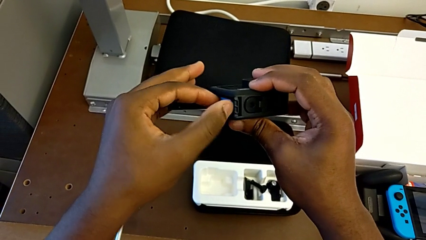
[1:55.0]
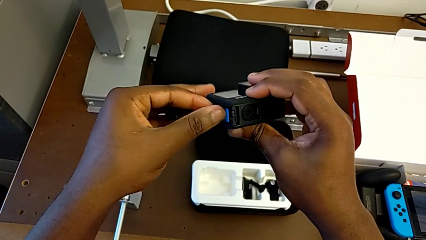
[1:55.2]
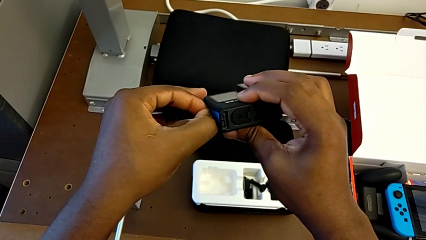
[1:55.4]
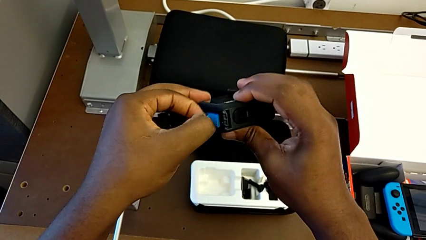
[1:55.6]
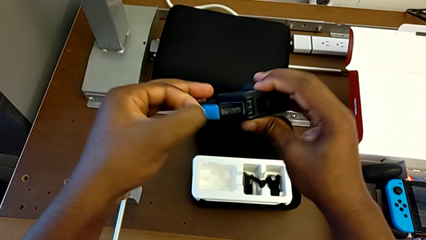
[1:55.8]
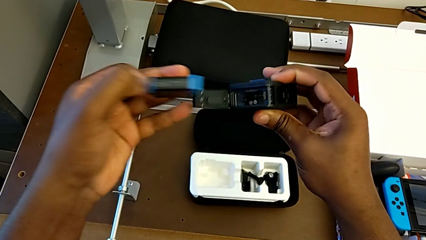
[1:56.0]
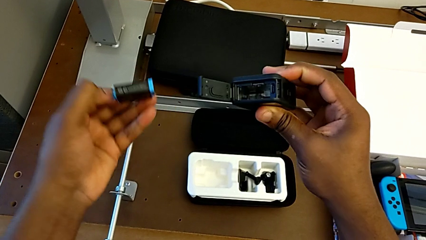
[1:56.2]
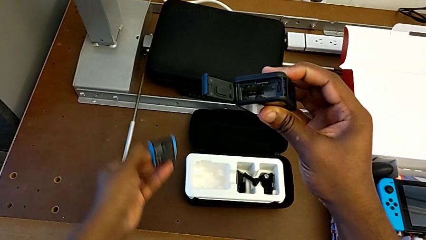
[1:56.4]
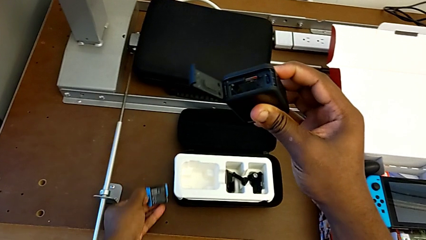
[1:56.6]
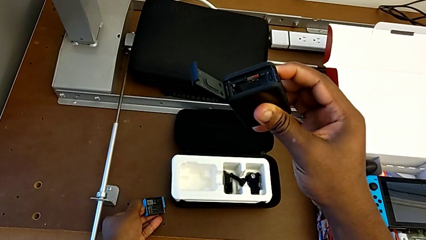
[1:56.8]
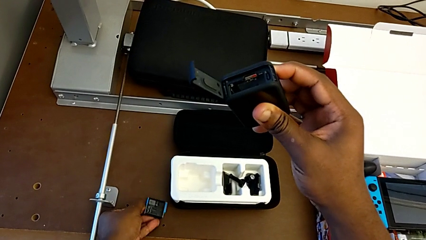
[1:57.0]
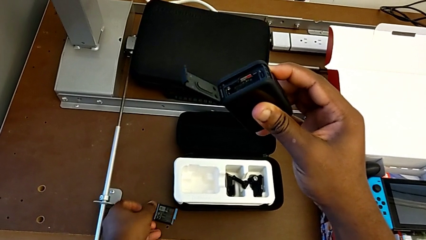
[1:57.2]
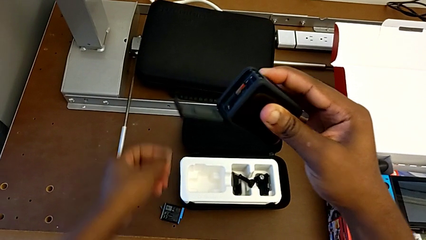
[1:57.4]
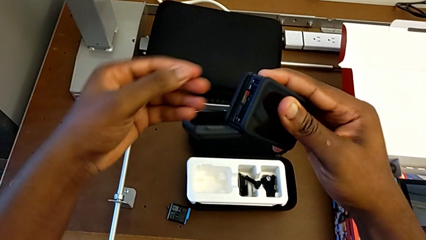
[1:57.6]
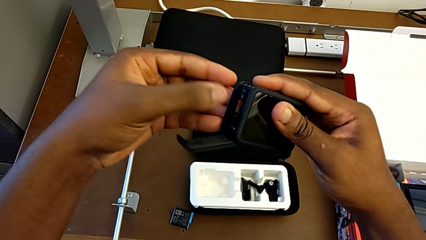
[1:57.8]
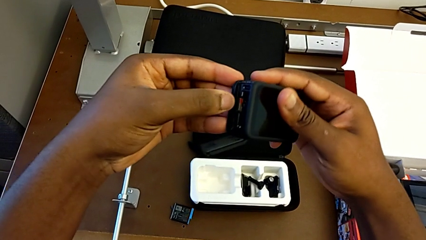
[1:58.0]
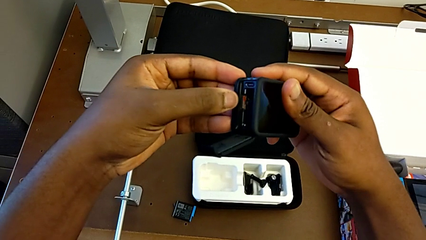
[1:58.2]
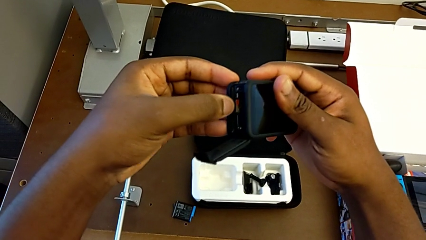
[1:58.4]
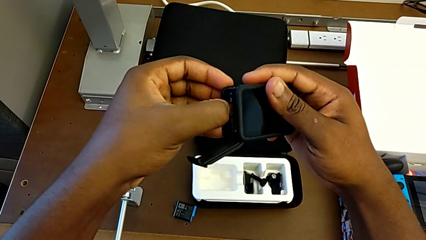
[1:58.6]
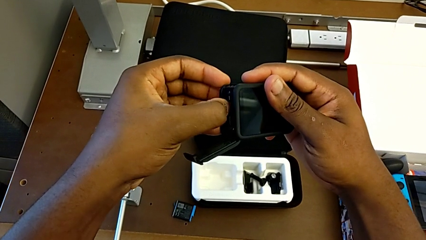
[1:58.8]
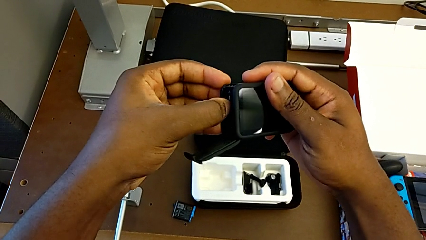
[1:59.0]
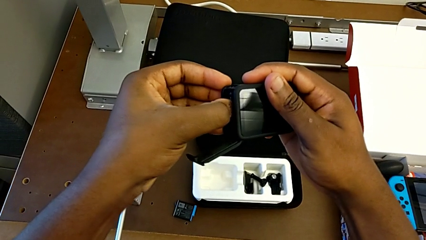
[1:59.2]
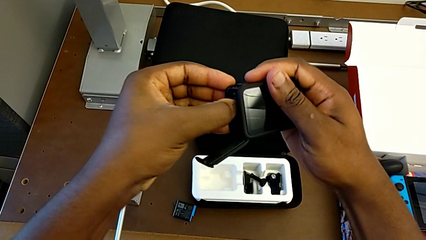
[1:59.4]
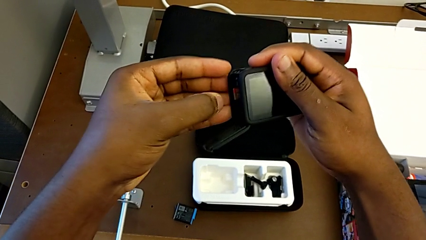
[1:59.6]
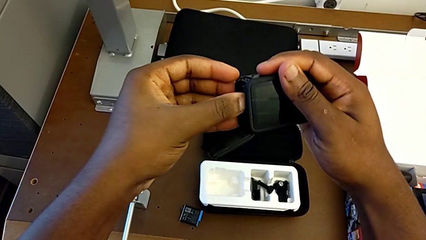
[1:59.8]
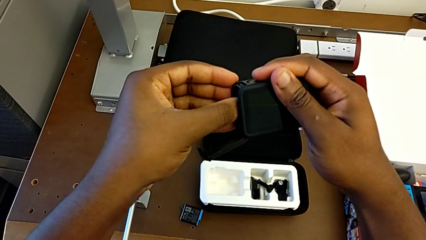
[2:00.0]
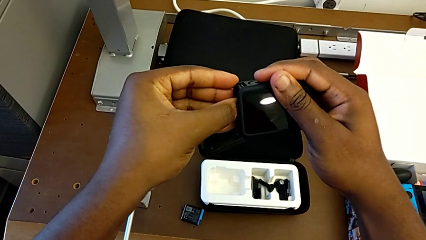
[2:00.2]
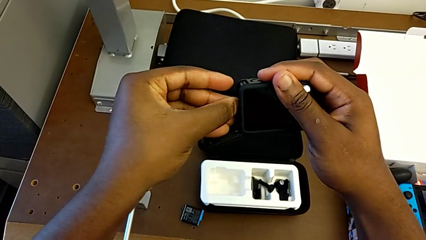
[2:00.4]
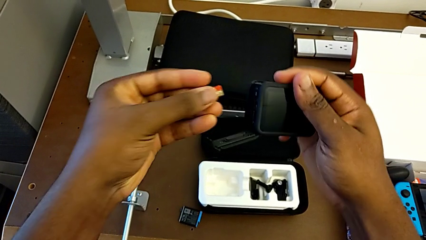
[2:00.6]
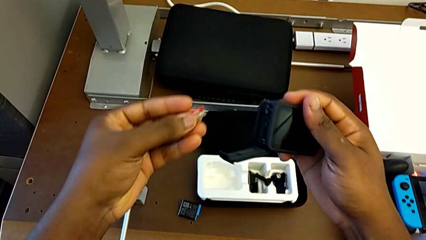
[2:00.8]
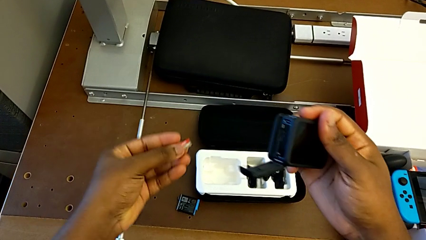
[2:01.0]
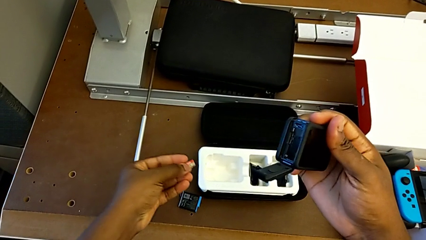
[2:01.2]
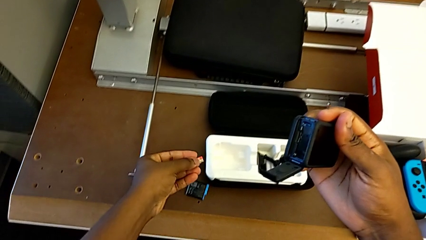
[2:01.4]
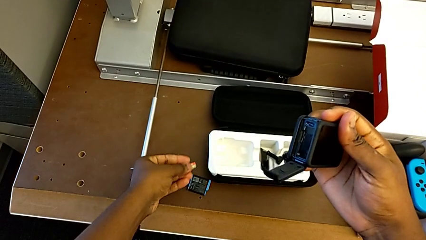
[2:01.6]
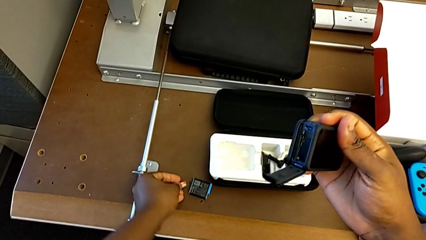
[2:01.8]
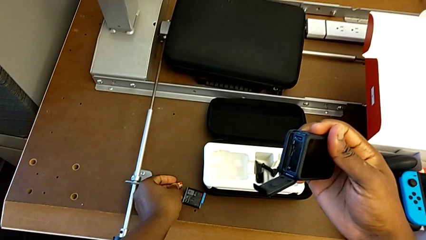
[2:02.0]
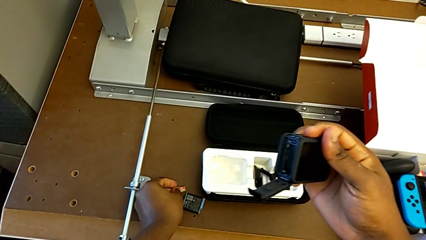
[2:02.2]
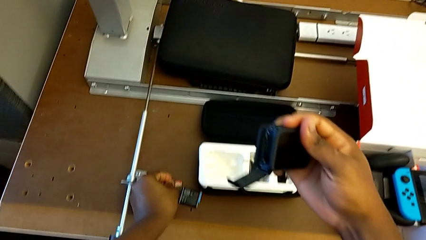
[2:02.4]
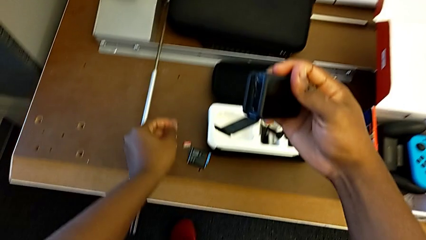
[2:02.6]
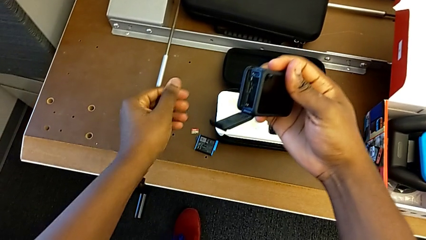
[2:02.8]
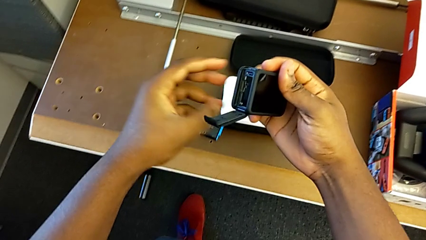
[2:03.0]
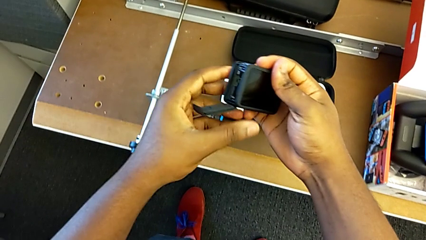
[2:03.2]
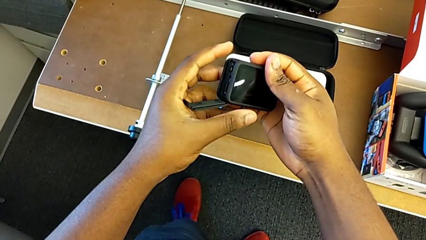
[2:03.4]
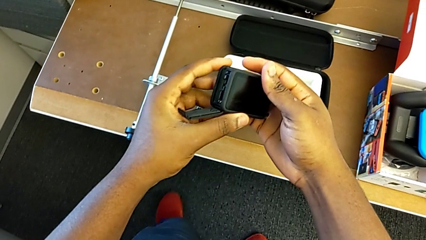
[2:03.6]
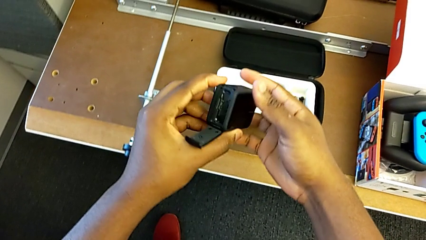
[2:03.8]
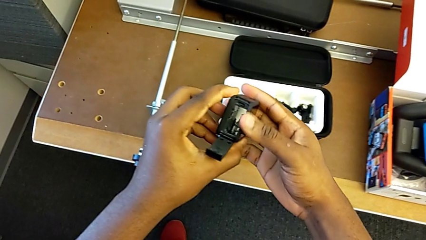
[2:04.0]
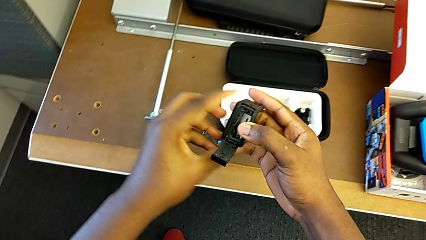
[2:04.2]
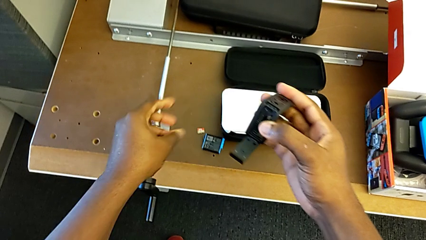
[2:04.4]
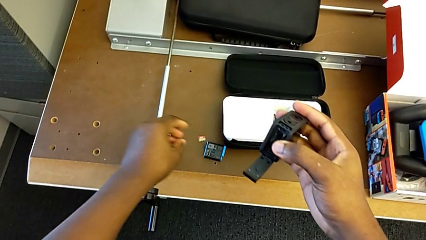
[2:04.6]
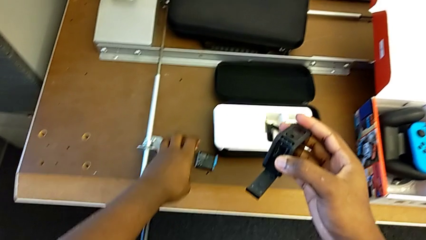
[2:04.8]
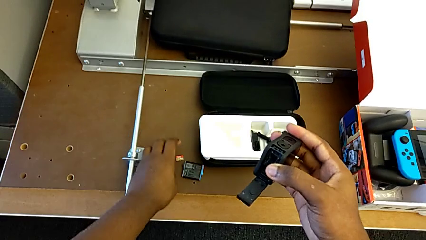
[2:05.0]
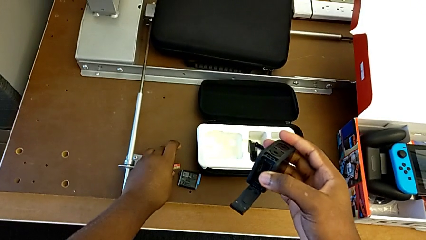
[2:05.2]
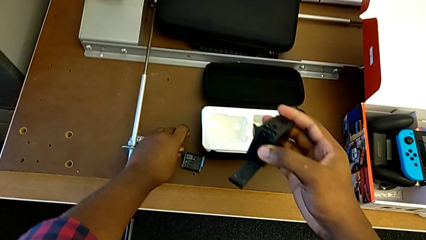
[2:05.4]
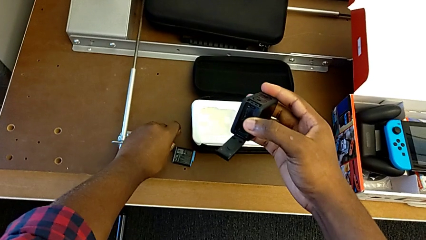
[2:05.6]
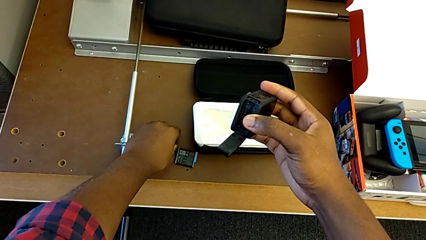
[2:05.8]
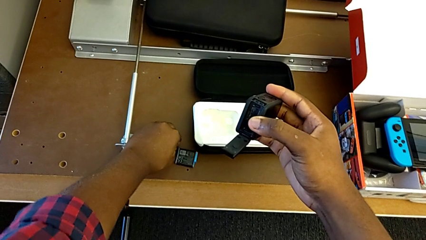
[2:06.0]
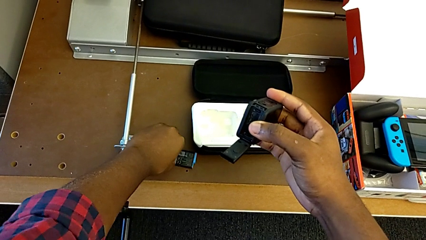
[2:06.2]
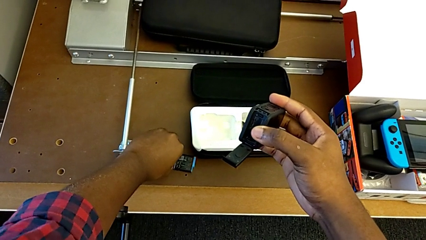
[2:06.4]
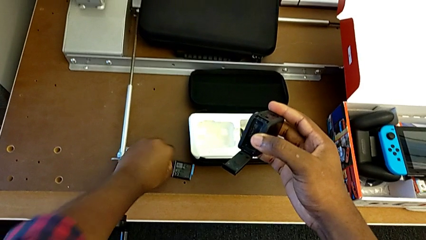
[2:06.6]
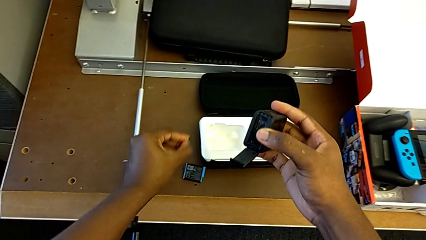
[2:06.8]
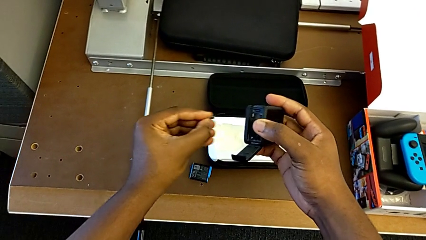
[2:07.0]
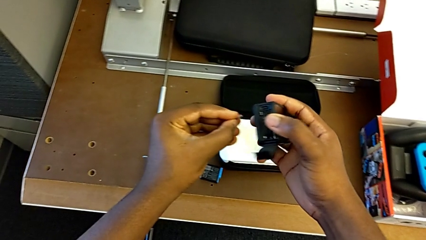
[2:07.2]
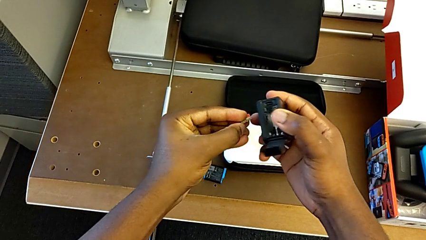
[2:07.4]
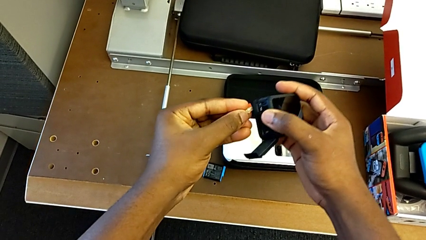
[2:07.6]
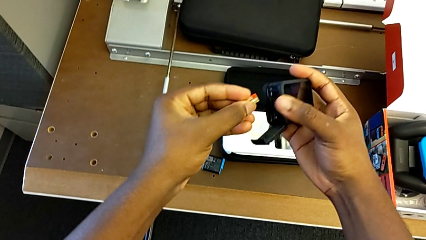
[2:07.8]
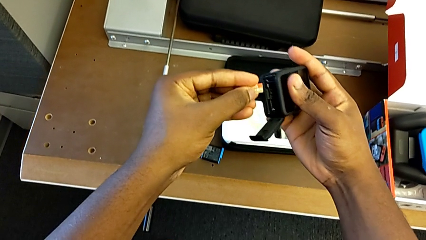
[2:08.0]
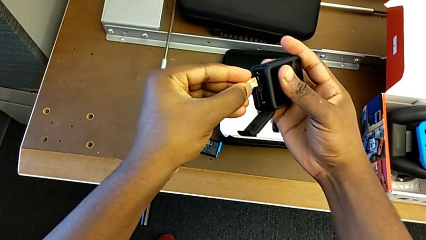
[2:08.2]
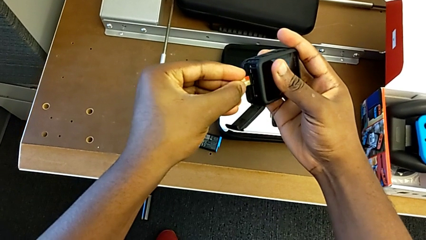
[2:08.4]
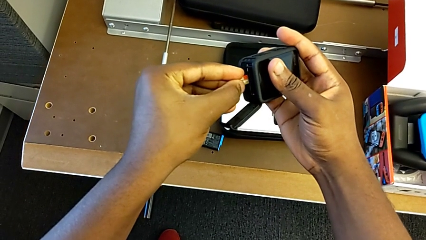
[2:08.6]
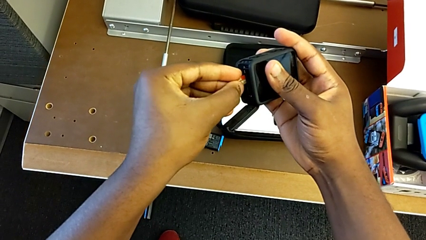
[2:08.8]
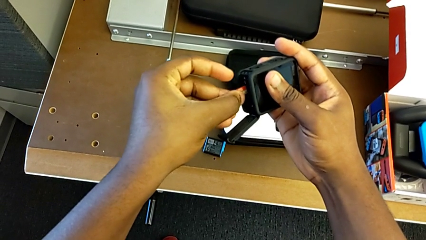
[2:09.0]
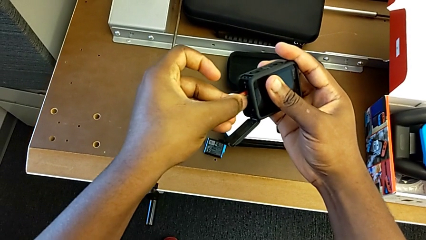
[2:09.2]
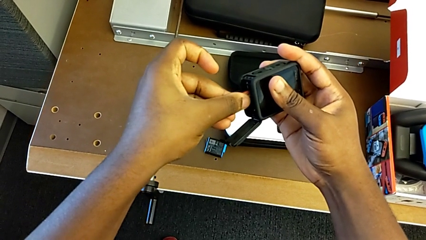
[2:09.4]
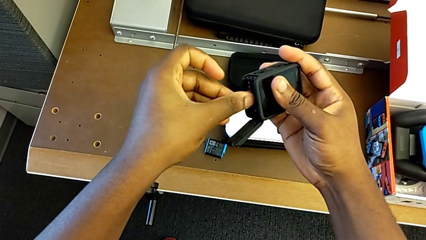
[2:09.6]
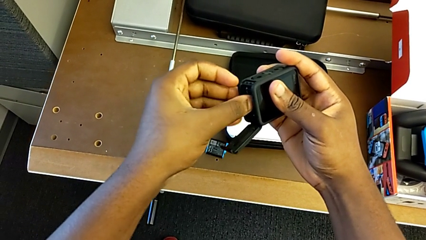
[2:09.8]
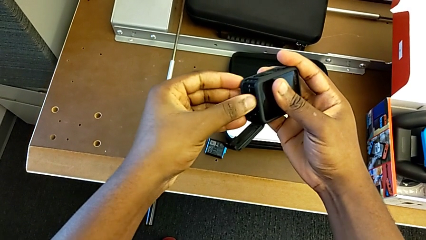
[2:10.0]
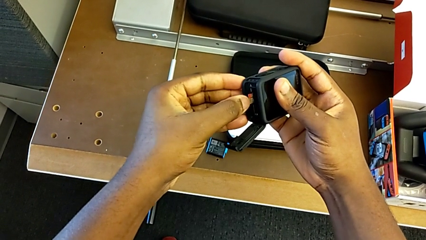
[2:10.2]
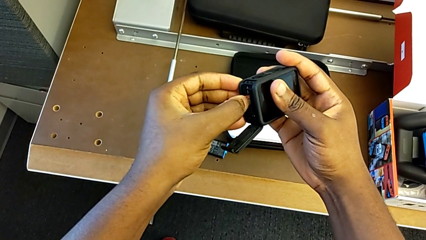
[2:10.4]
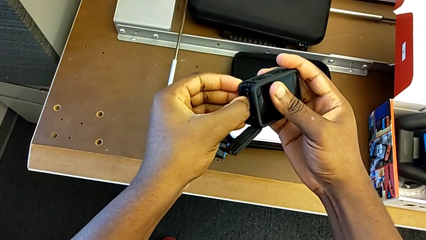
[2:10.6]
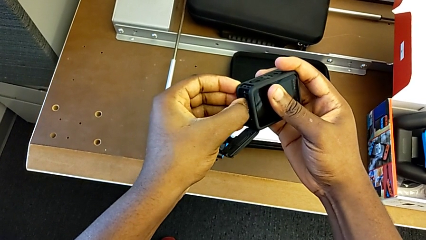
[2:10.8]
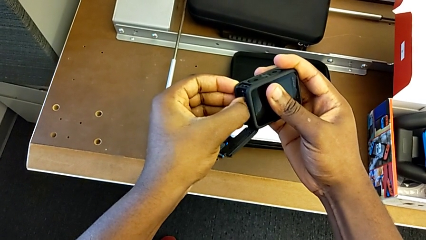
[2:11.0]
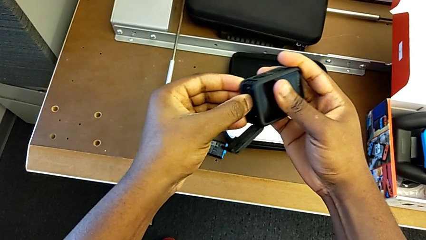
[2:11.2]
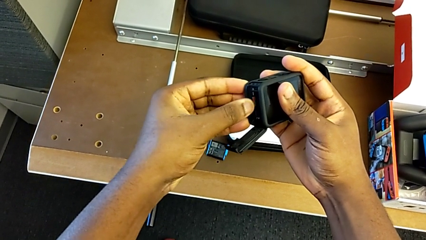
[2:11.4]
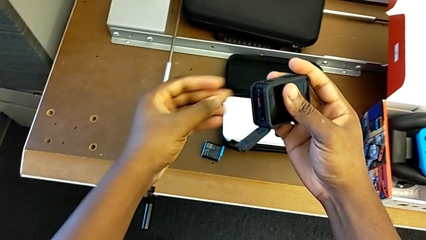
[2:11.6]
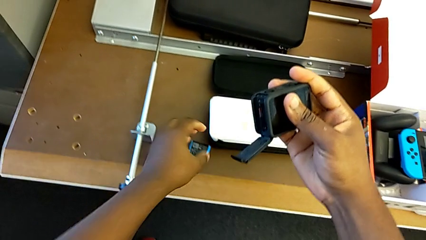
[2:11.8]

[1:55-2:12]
The camera wearer is changing the SD card. They withdraw the battery, press the SD card, withdraw the SD card, hold the GoPro, insert the SD card and press the SD card.
